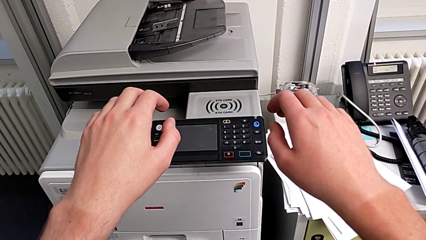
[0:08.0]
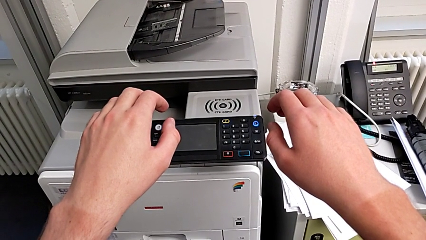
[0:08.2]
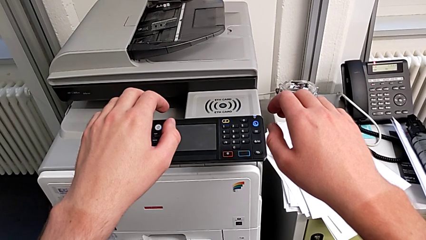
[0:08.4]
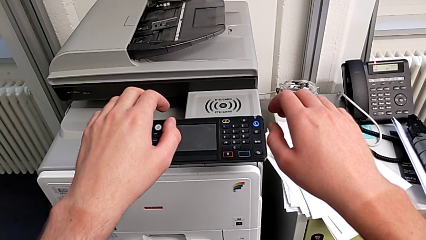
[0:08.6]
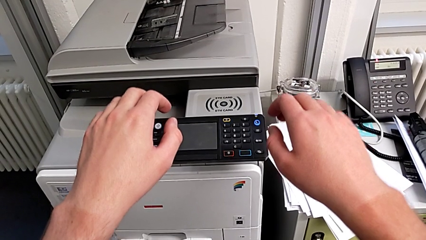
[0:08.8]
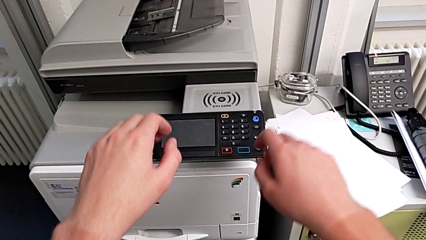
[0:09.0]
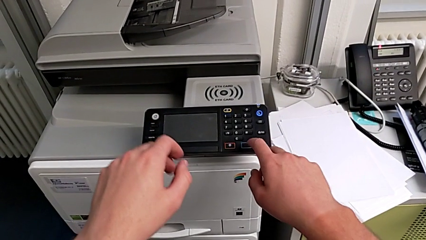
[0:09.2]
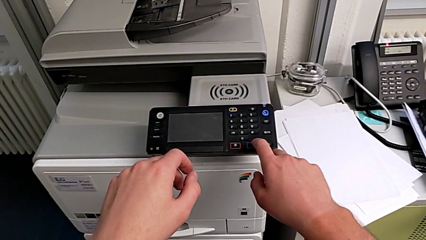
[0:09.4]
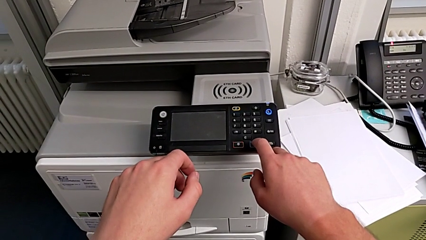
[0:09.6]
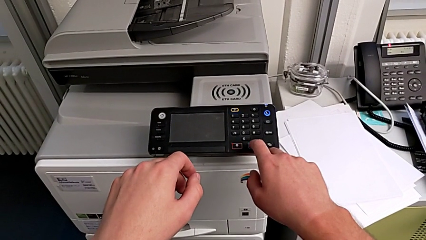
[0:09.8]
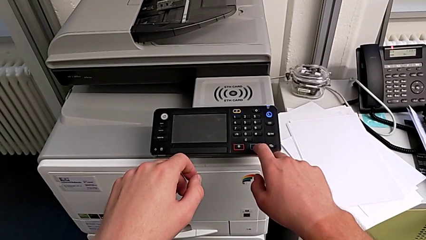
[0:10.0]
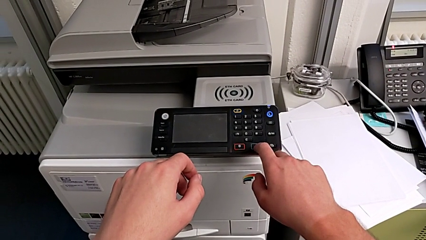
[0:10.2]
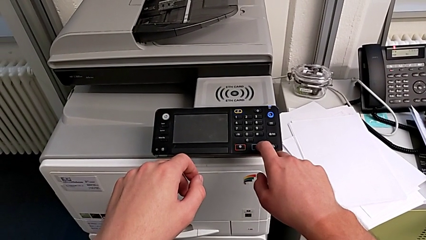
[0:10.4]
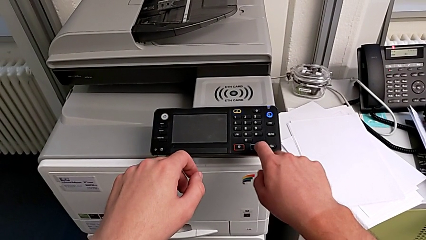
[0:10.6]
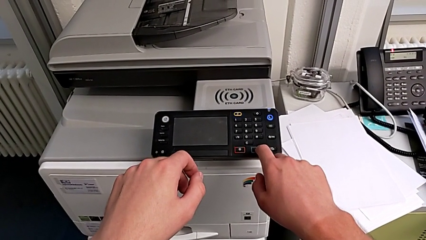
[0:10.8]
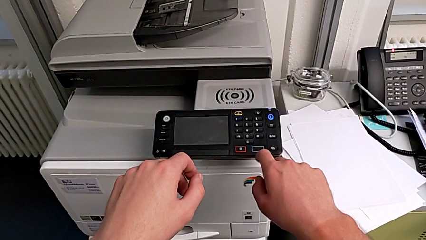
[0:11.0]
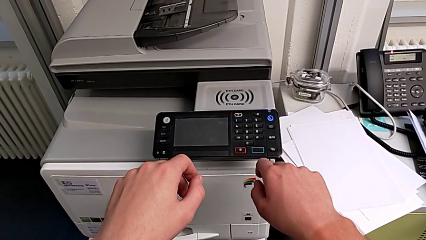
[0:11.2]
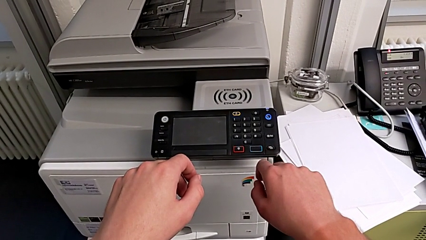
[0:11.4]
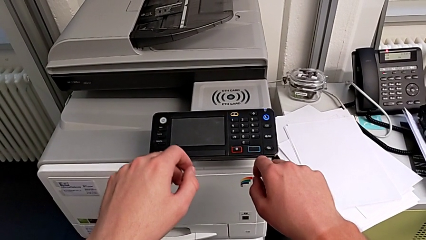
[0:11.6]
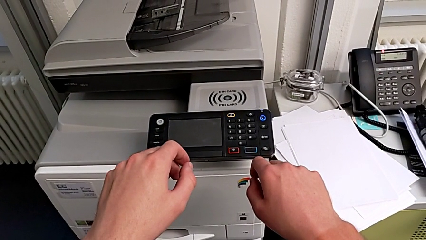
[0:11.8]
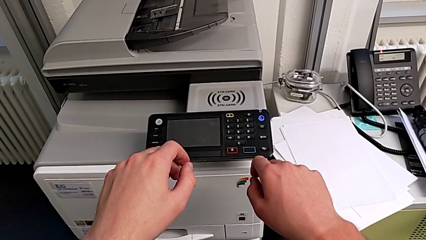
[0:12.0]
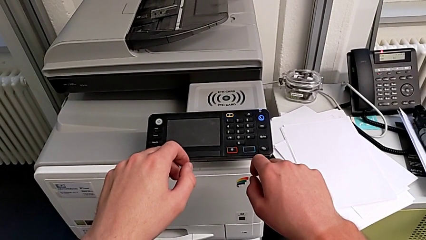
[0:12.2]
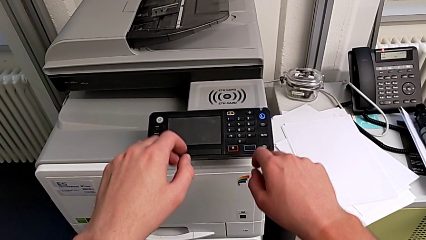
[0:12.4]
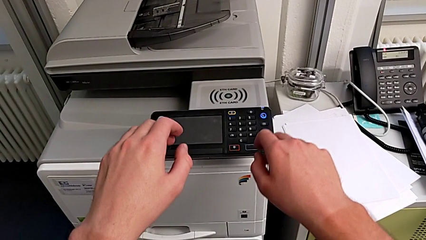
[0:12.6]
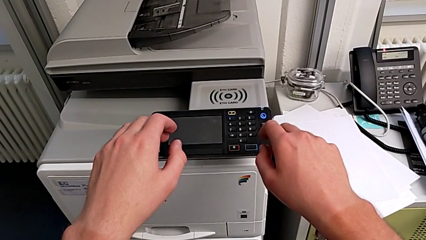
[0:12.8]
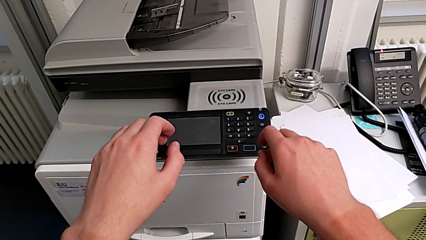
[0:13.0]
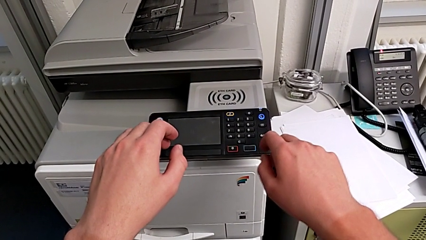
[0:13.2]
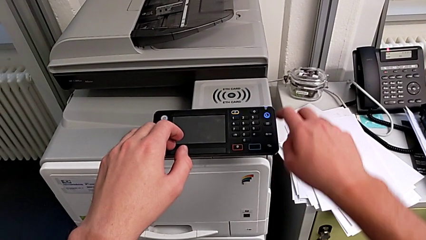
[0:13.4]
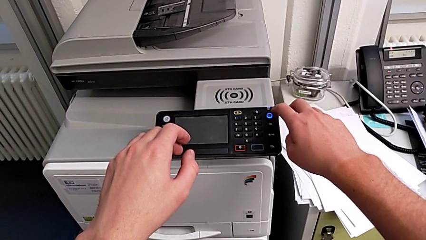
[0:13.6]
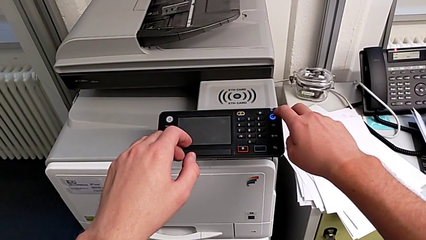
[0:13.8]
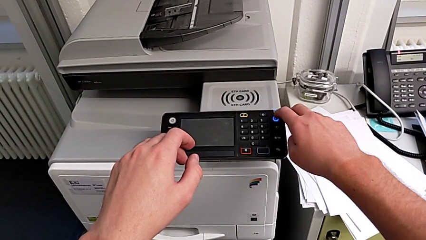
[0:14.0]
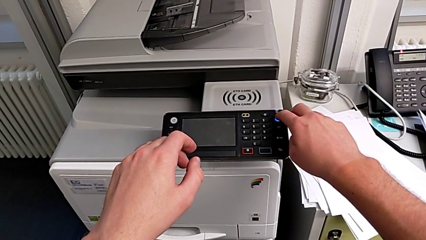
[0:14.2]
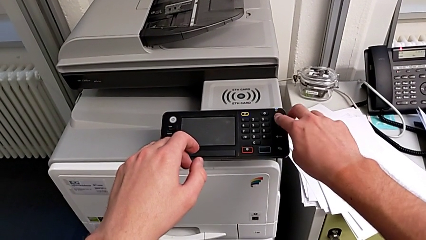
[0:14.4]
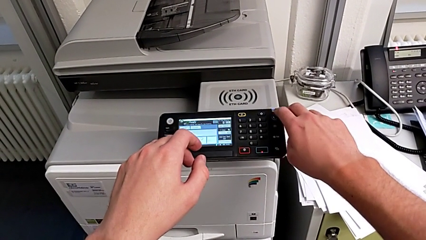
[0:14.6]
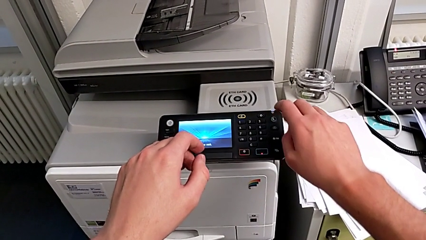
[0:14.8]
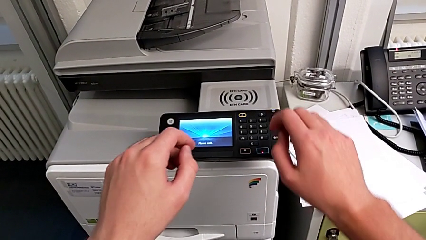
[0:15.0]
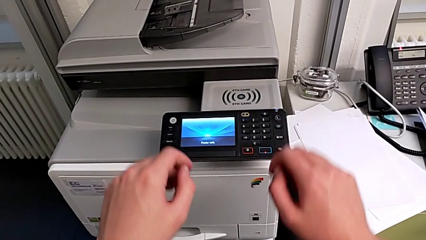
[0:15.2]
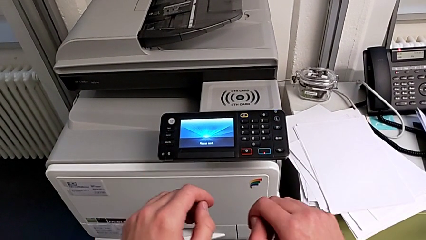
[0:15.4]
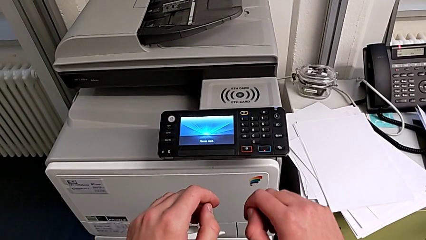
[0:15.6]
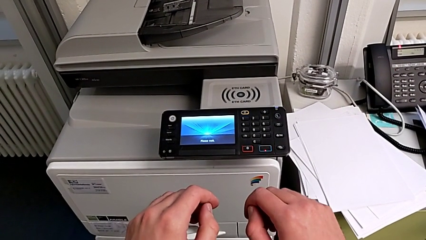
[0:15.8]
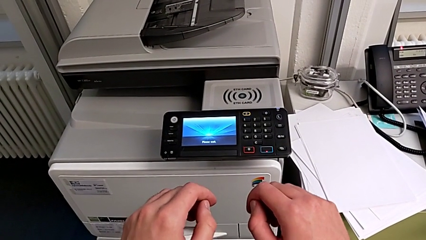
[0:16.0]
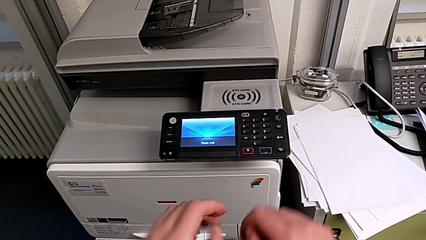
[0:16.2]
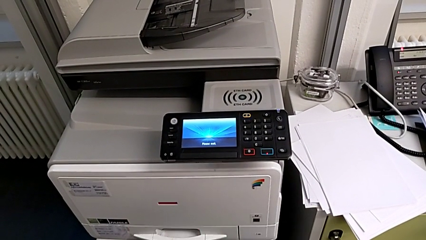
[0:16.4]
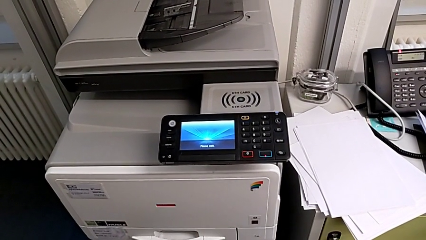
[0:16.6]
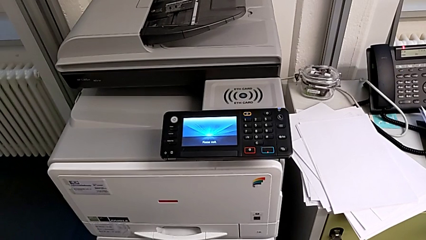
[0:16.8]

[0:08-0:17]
The camera wearer turns on the printer. They wrongly approach and press the rectangular button and press the blue moon button.

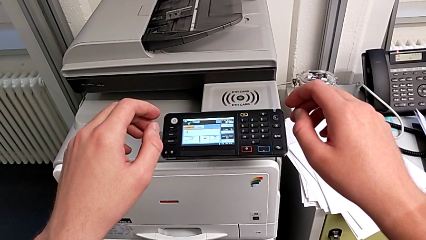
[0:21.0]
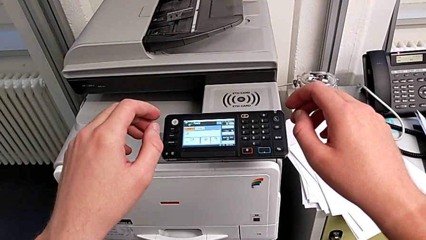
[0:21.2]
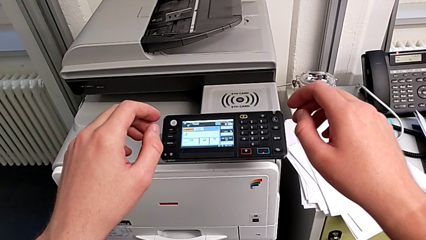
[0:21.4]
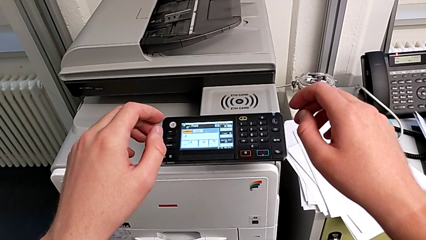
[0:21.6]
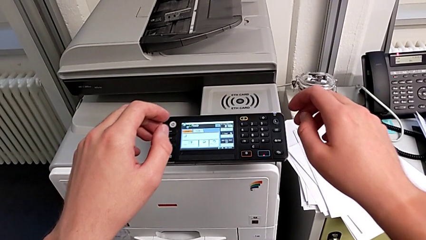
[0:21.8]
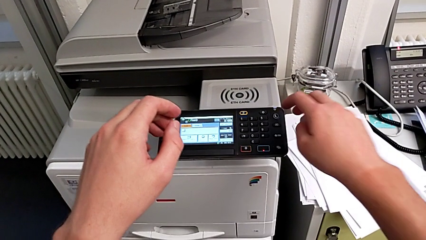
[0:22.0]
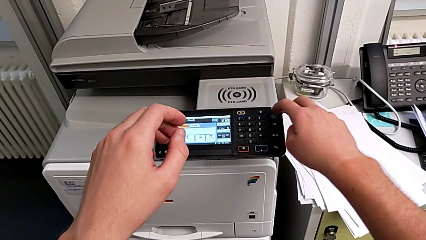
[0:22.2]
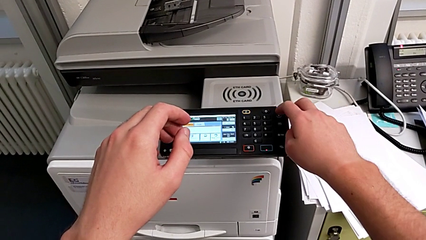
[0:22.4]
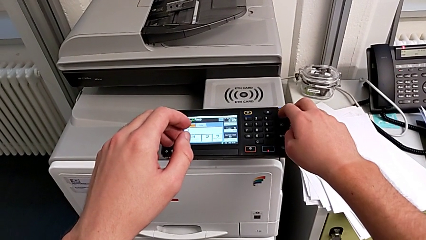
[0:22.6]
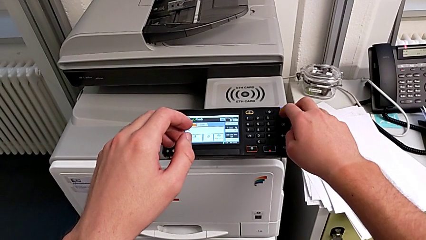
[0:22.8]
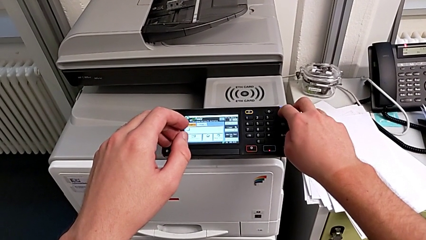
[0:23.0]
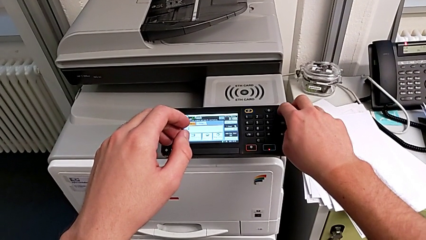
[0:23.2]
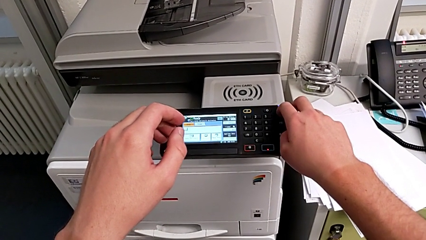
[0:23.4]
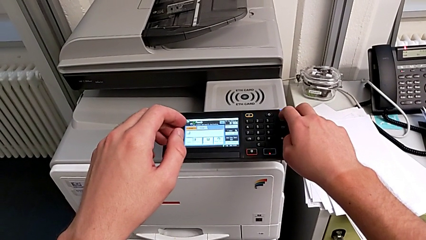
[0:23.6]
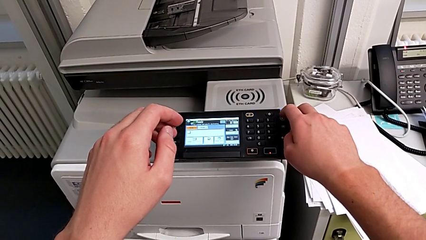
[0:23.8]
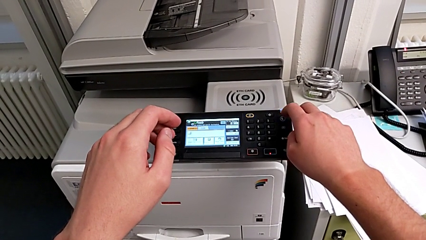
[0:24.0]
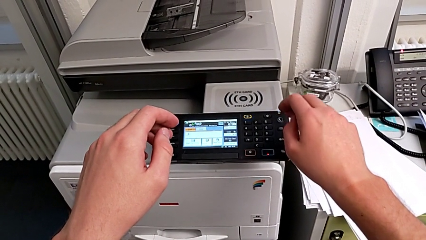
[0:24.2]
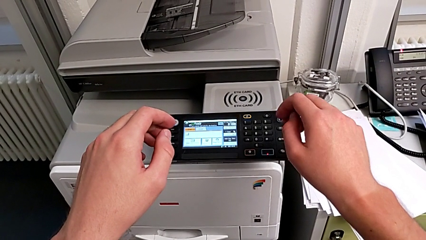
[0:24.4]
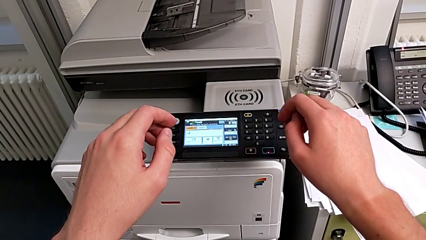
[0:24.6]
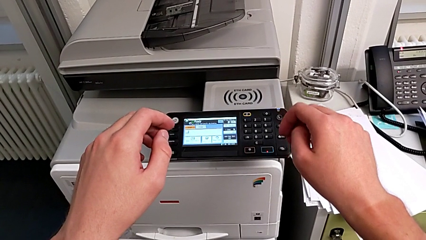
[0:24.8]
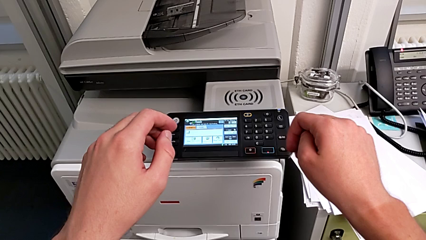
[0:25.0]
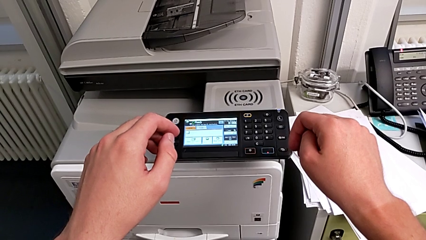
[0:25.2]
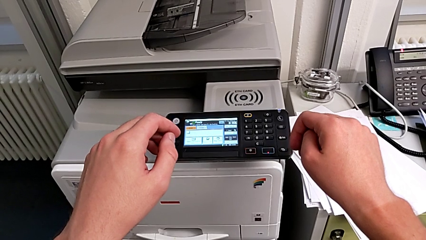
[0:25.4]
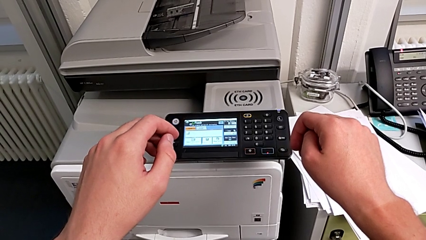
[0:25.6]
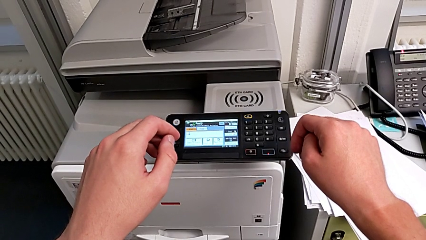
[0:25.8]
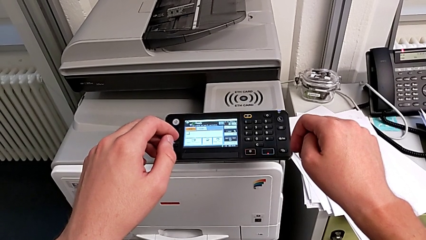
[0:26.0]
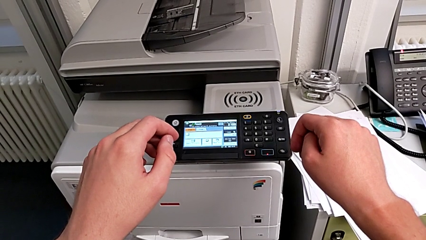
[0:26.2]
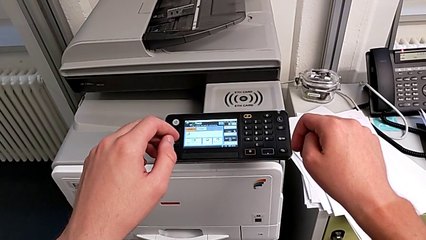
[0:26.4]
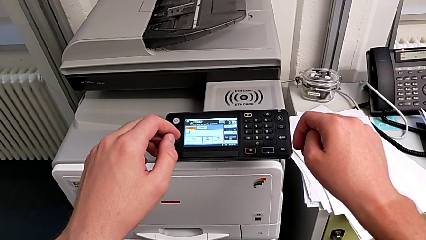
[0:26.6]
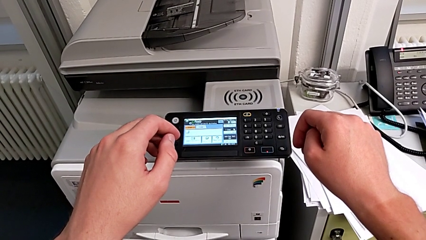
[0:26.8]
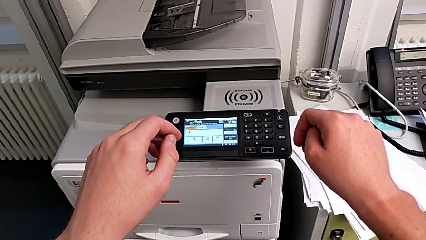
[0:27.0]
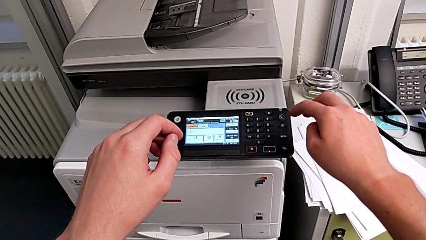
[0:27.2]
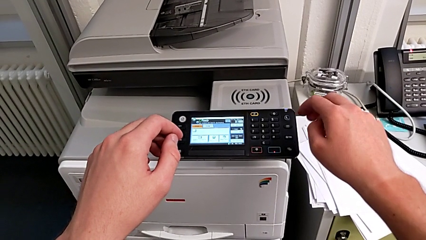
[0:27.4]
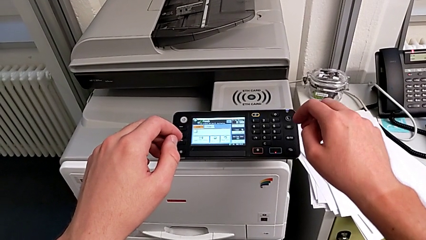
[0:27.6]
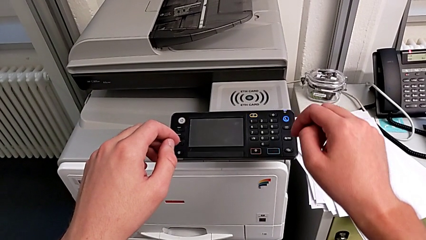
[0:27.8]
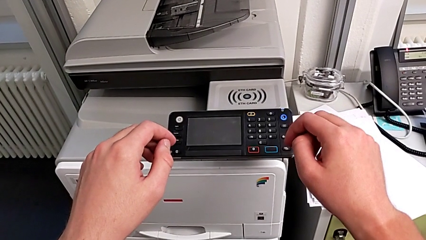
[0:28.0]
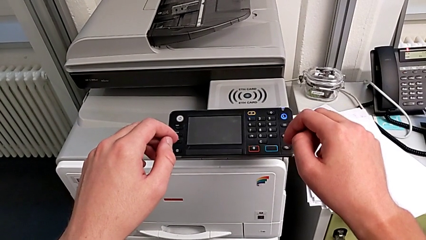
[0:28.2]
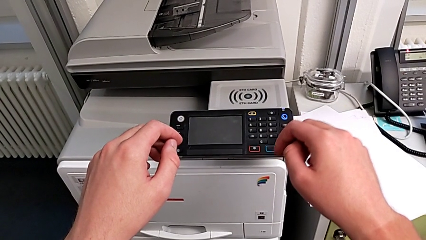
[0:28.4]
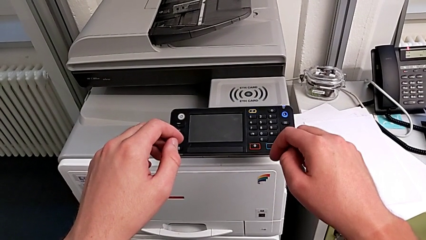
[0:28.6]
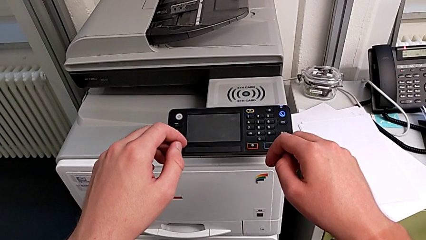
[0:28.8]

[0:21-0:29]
The camera wearer turns off the printer. They press the blue button.
